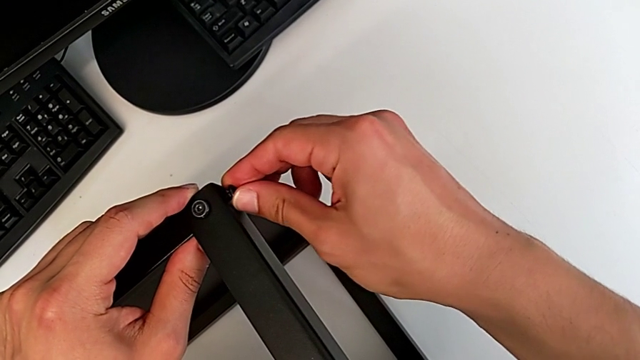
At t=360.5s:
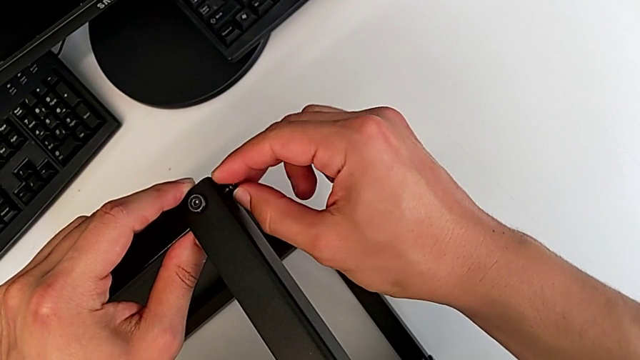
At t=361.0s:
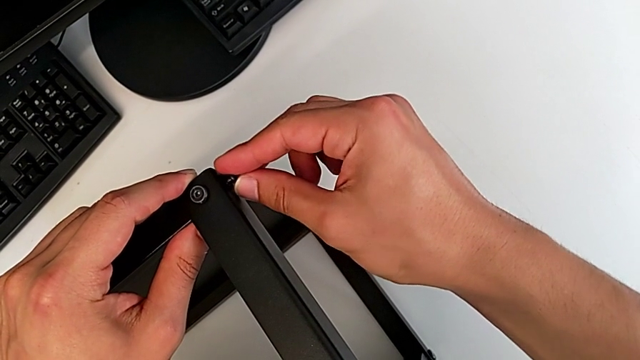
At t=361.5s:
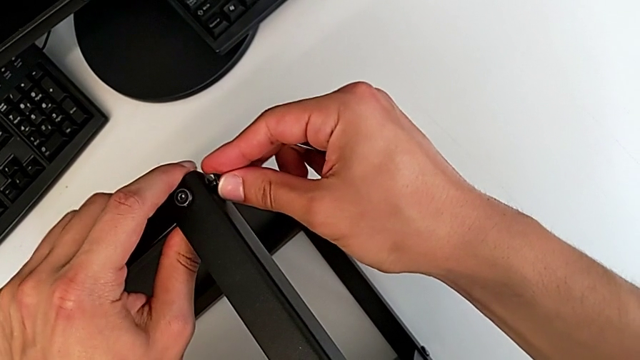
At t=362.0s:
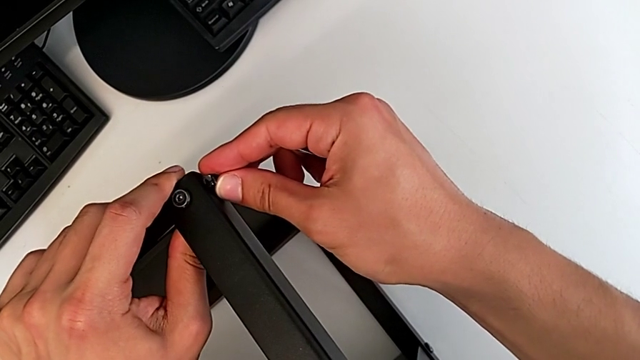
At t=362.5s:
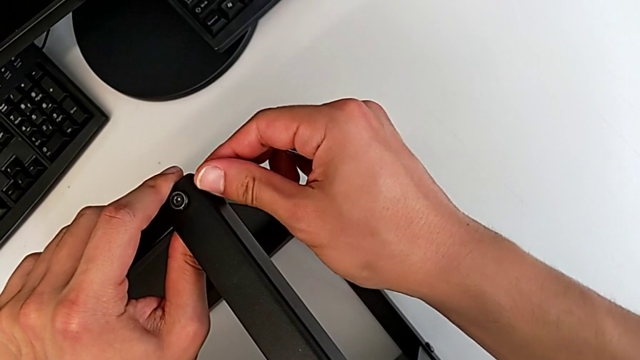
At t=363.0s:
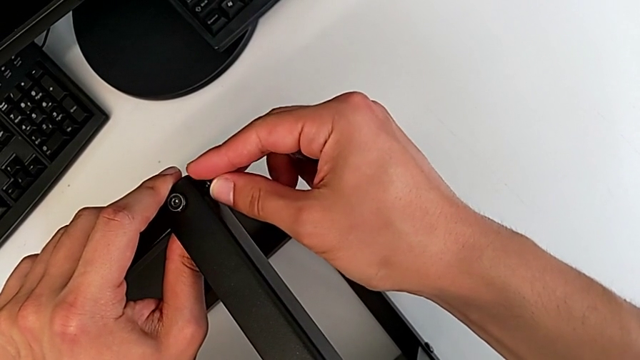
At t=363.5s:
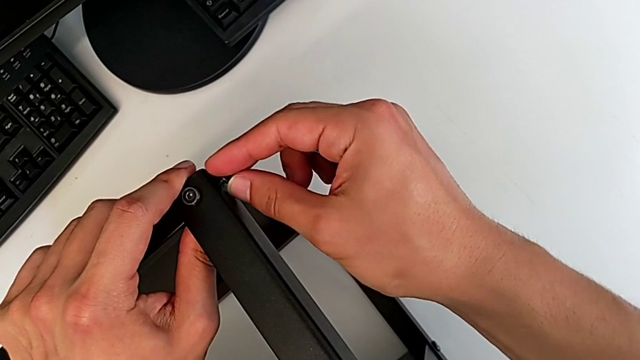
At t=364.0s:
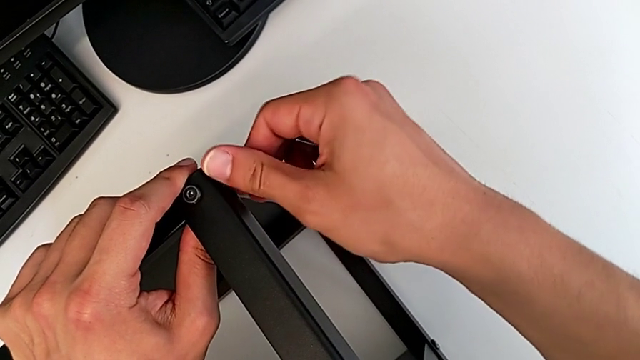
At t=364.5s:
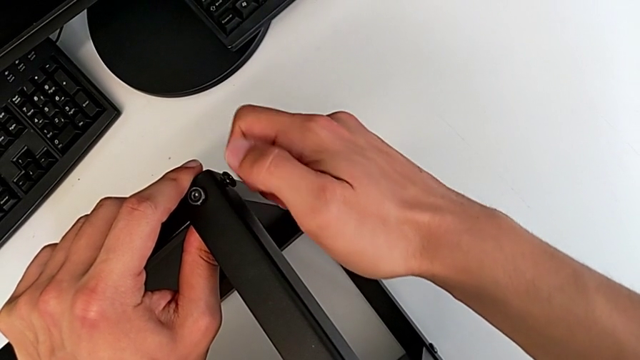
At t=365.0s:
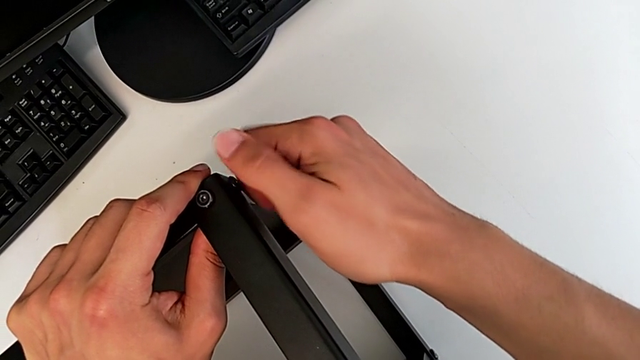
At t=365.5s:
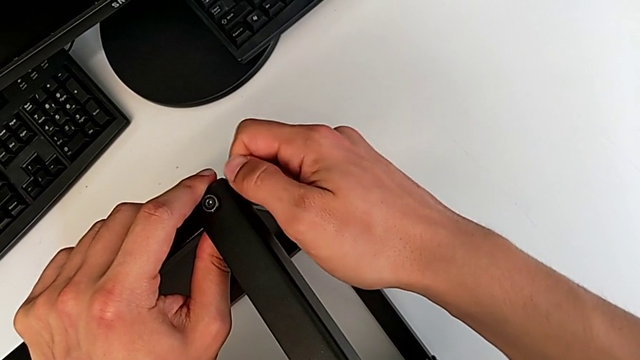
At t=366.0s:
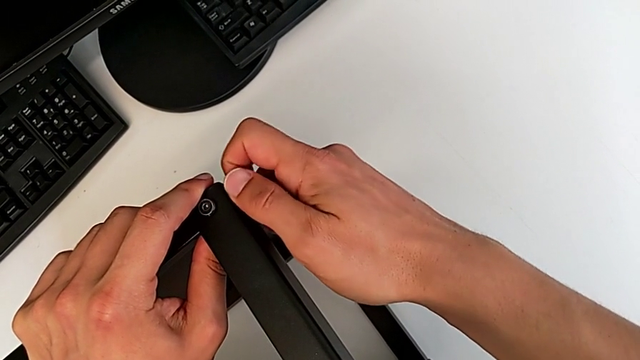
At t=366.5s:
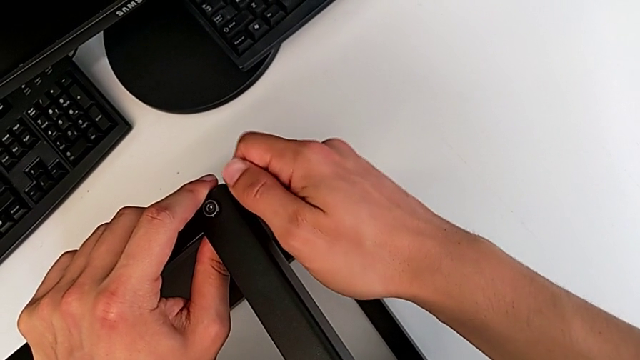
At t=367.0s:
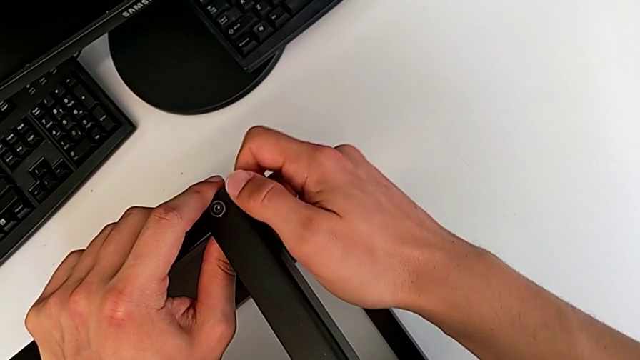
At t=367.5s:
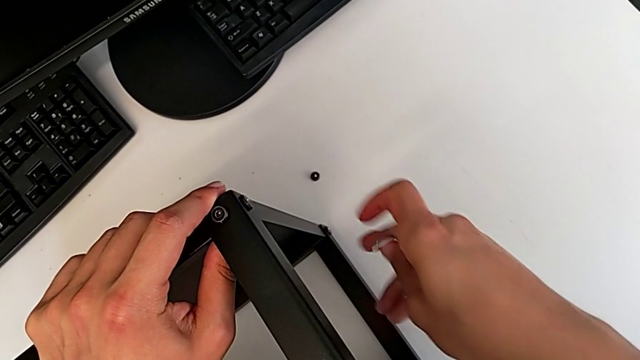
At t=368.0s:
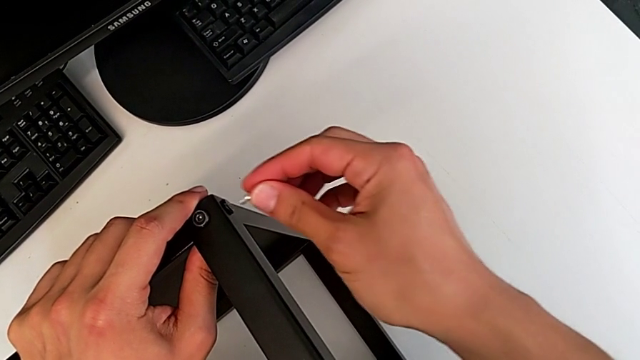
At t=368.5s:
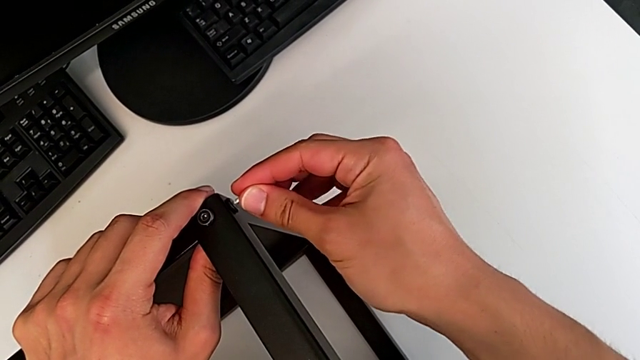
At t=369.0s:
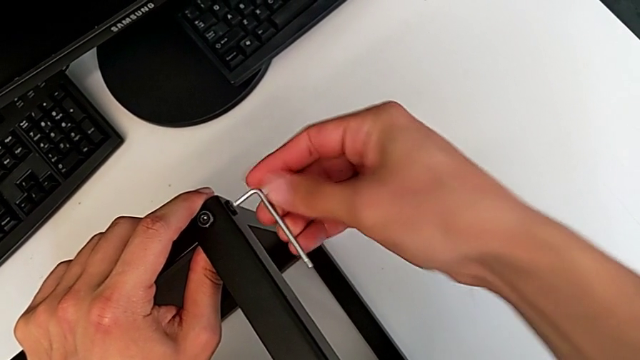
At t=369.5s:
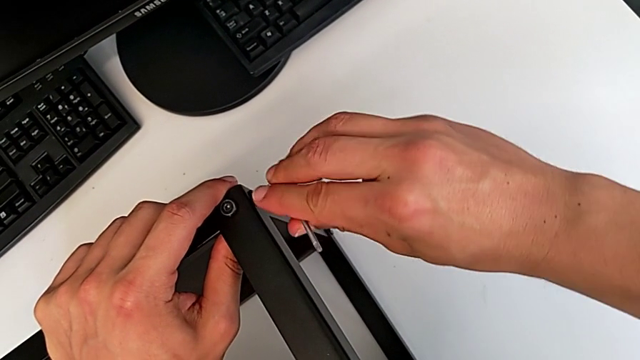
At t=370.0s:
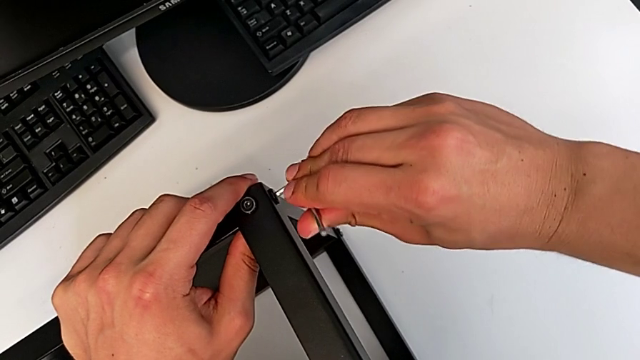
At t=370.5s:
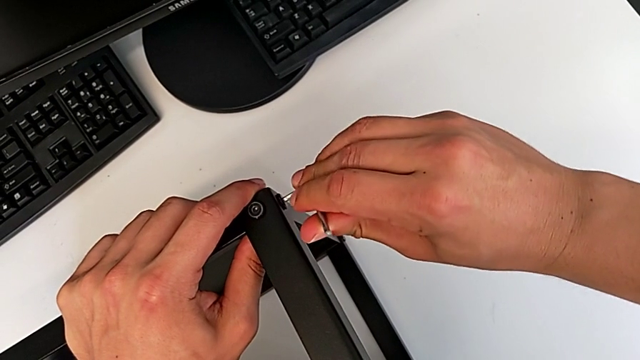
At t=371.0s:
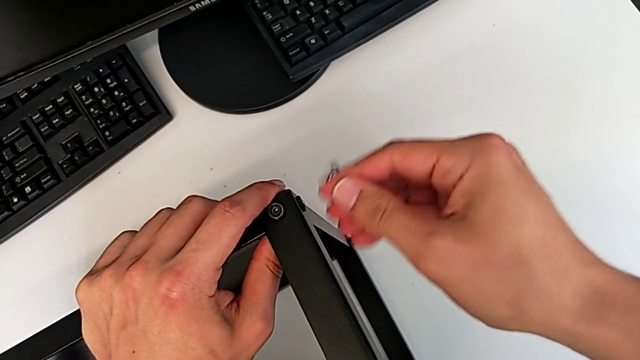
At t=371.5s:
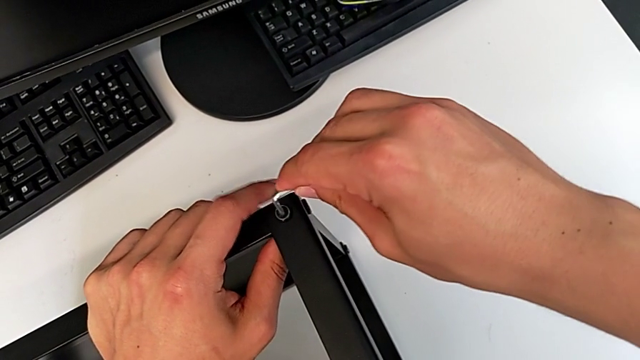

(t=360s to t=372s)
The camera wearer is assembling the top table to the first leg. They insert the hex socket head and screw it twice.

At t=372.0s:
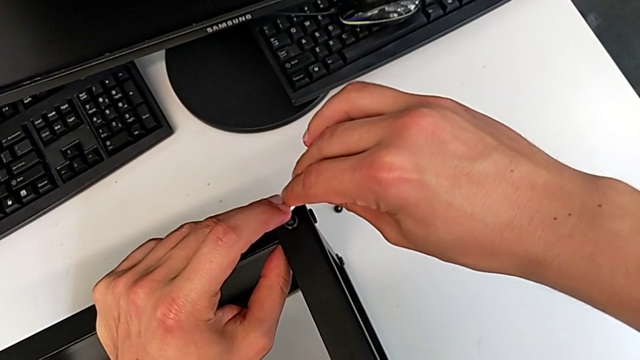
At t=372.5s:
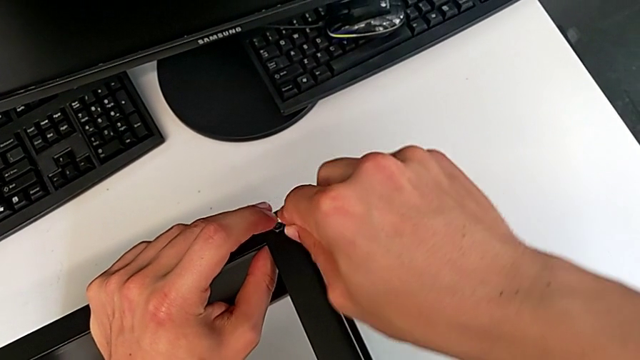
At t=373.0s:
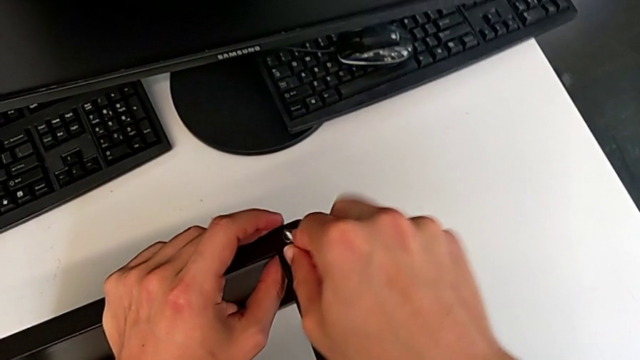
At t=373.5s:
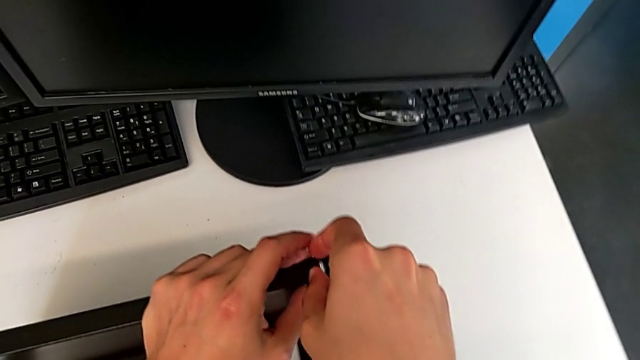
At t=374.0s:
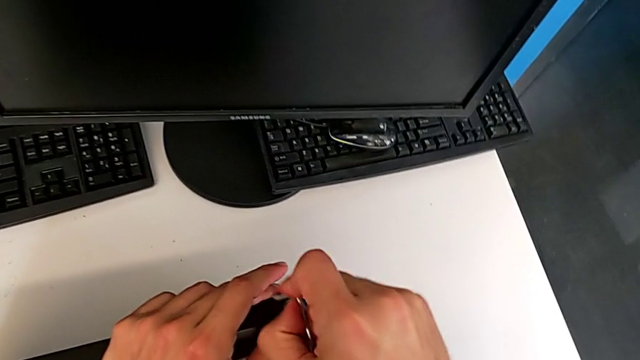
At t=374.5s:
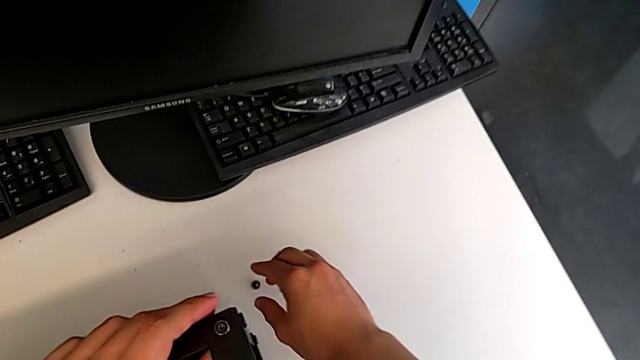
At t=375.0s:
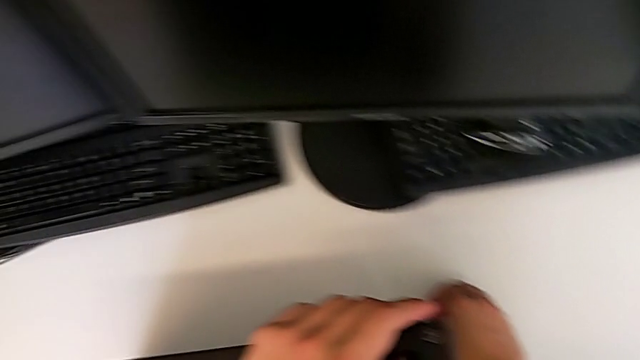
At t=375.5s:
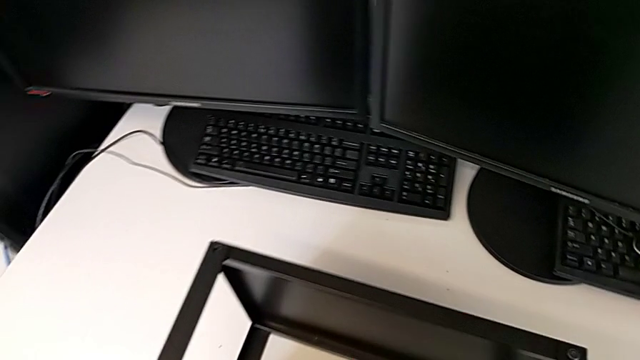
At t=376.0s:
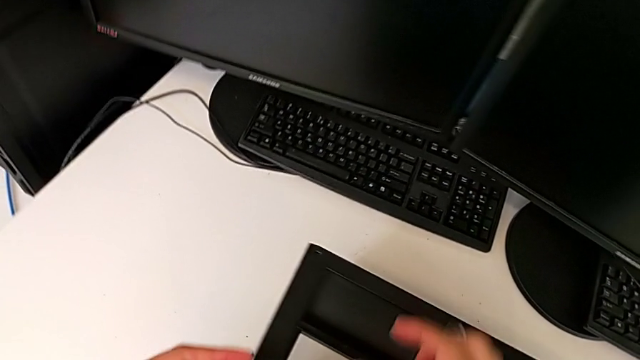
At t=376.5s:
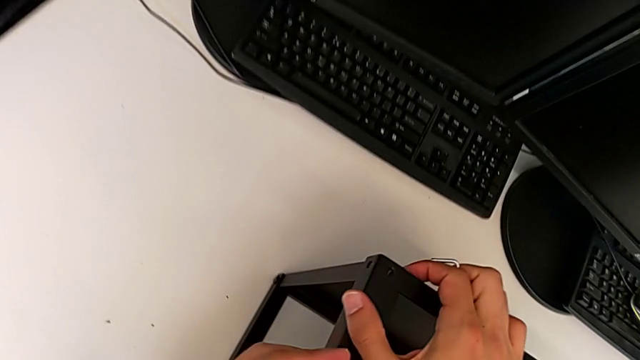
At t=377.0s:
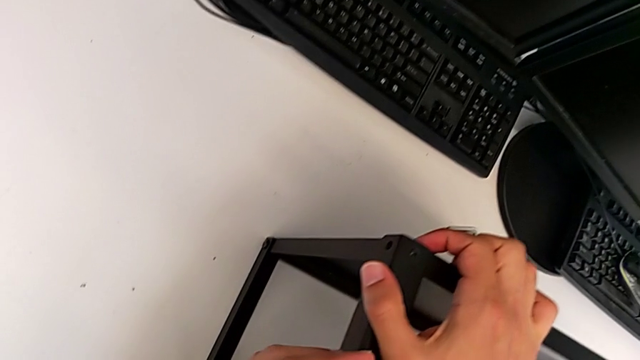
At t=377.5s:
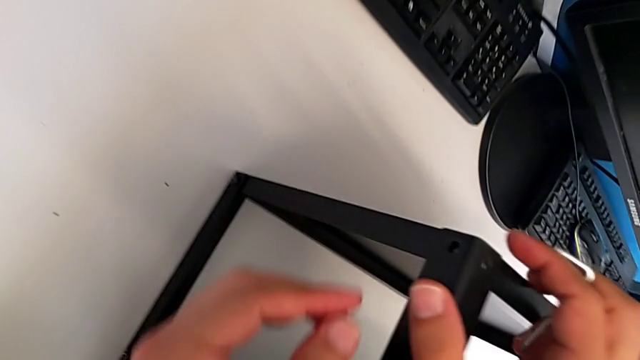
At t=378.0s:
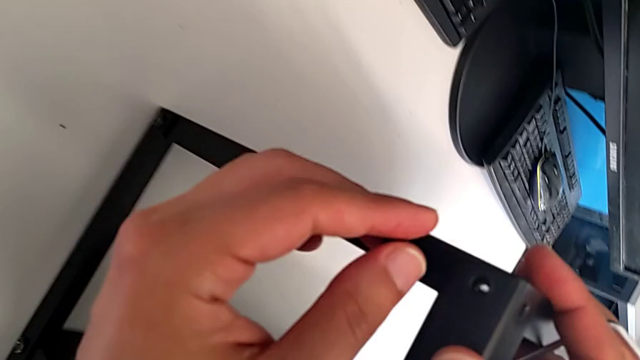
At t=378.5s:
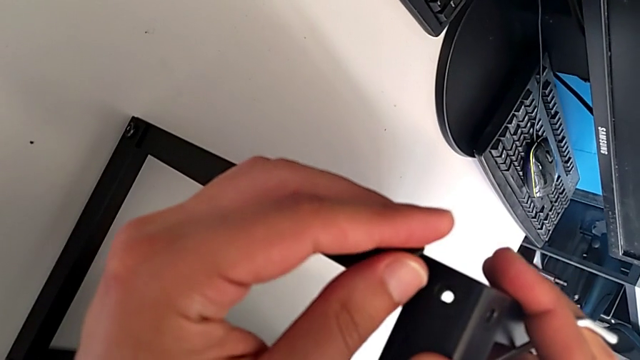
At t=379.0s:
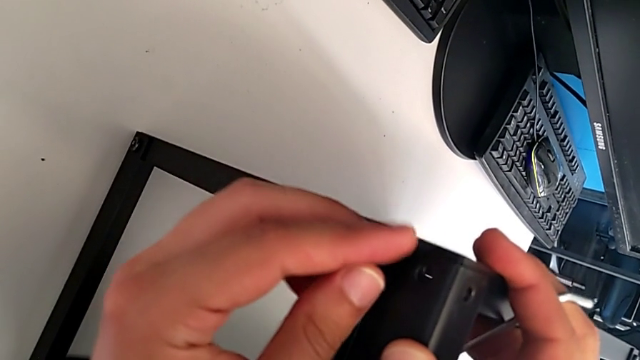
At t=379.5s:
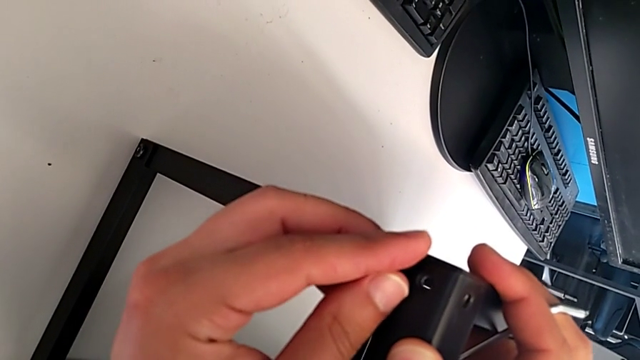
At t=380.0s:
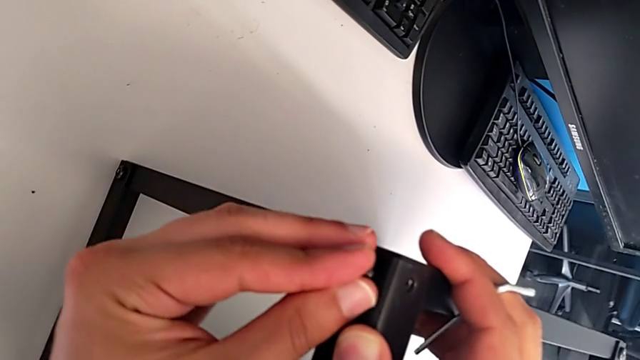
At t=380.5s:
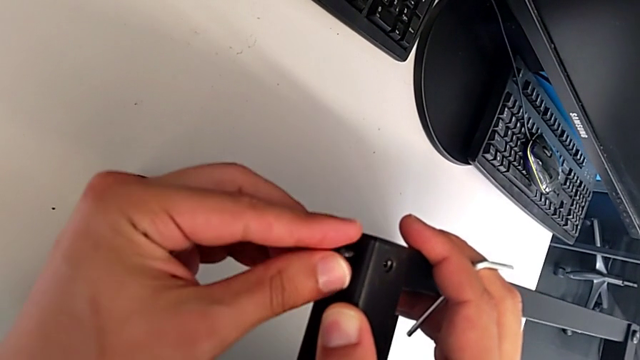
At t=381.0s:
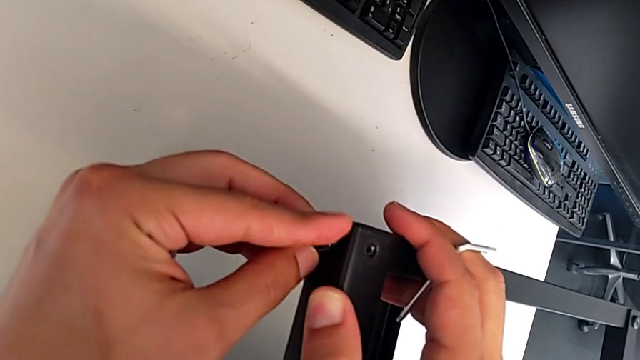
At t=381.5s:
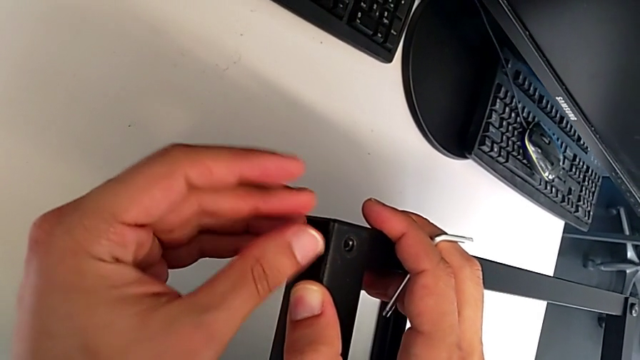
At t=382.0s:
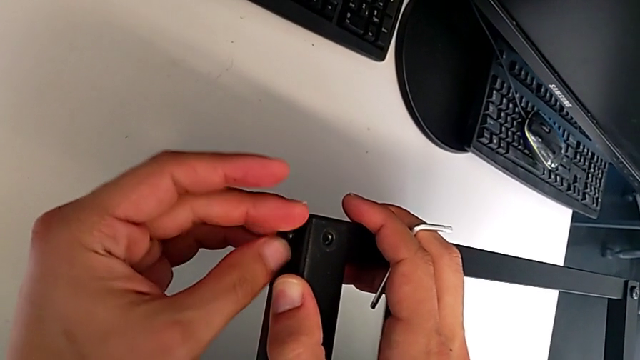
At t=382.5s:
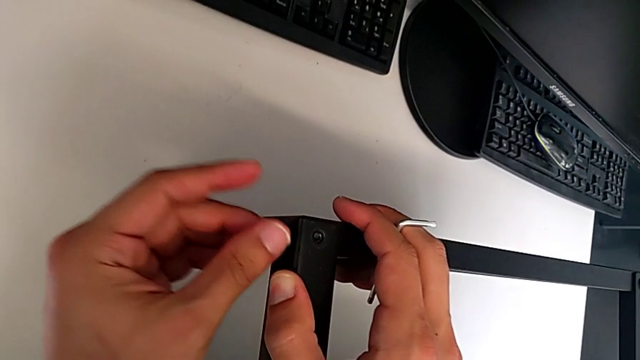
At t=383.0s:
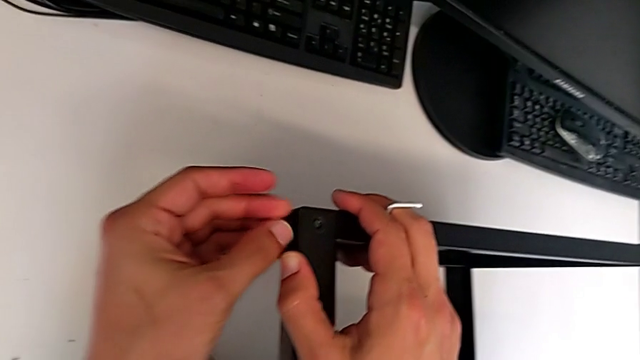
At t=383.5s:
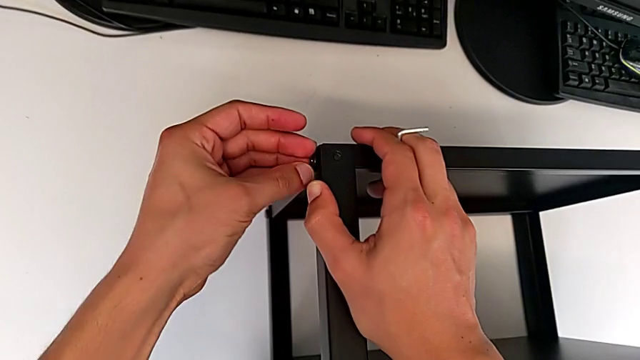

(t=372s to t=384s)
The camera wearer is assembling the top table to the first leg. They screw the first hex socket head, grab the third hex socket head, align the fourth leg, insert the hex socket head and screw it.
